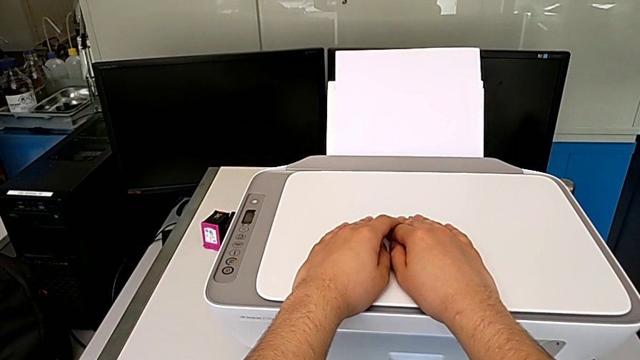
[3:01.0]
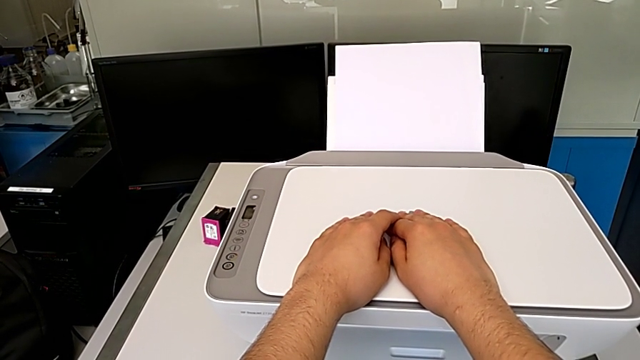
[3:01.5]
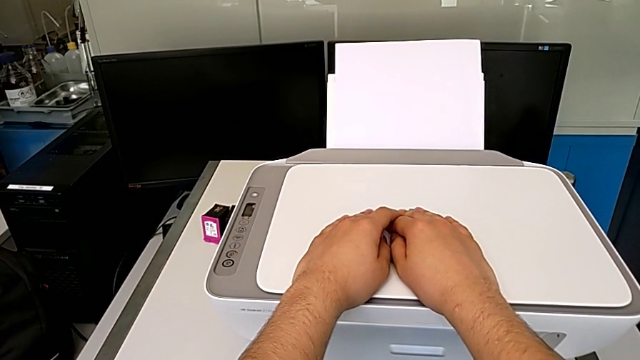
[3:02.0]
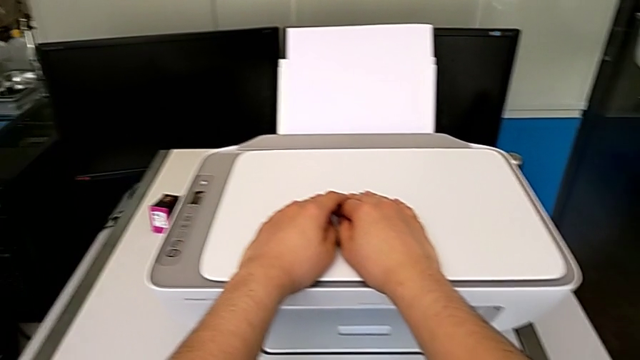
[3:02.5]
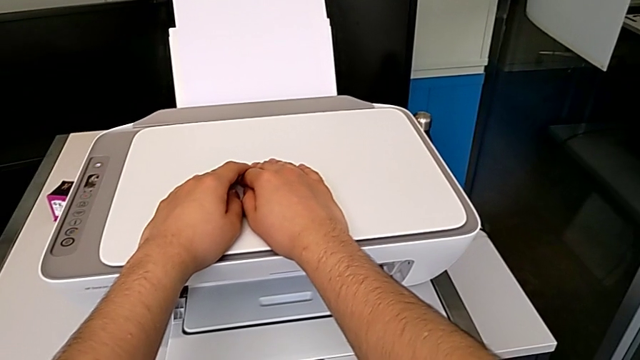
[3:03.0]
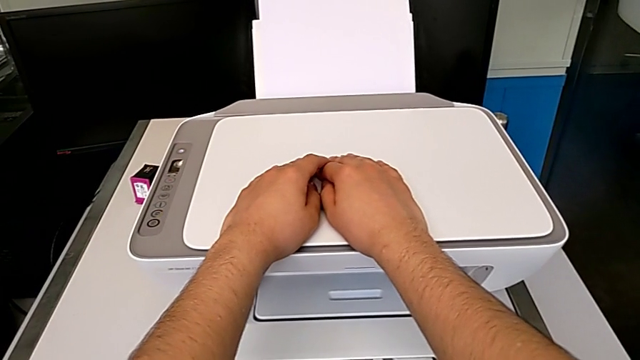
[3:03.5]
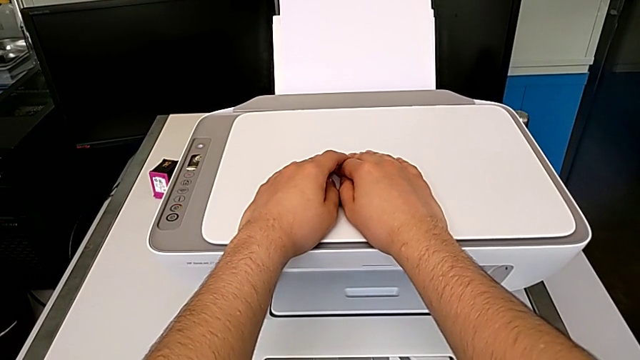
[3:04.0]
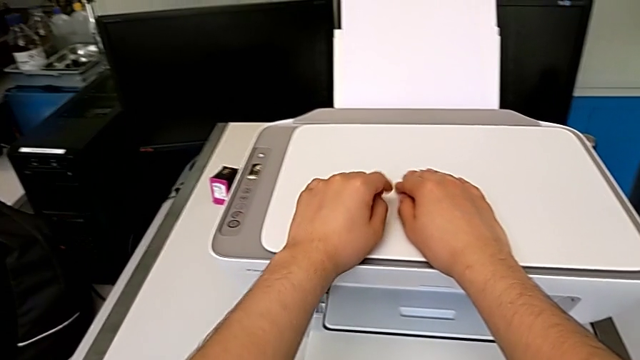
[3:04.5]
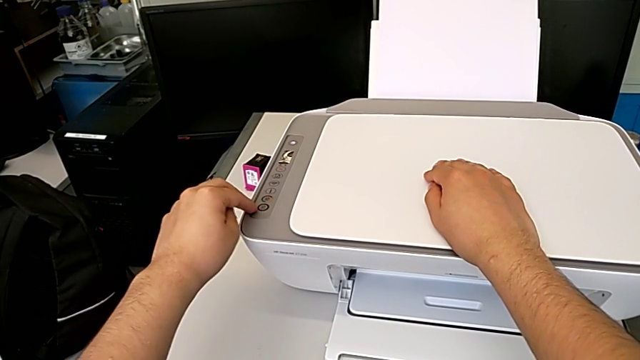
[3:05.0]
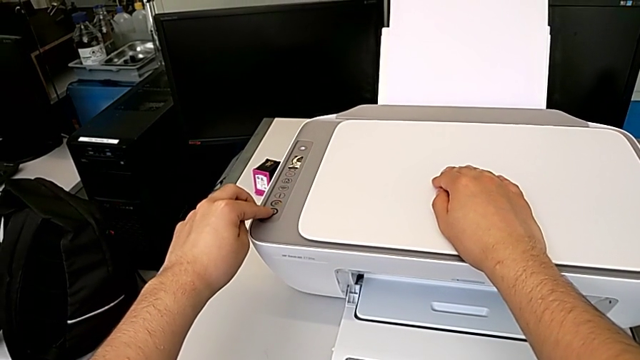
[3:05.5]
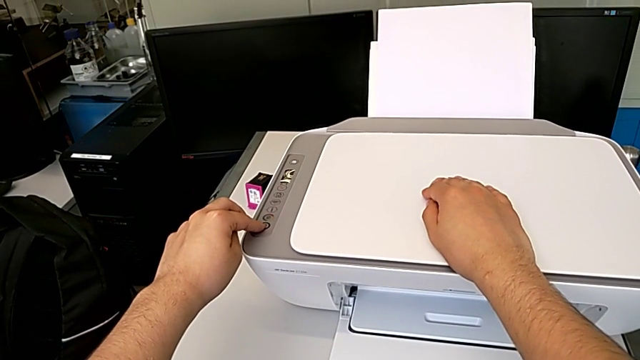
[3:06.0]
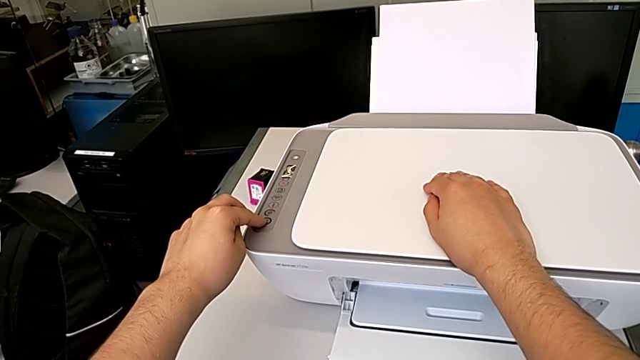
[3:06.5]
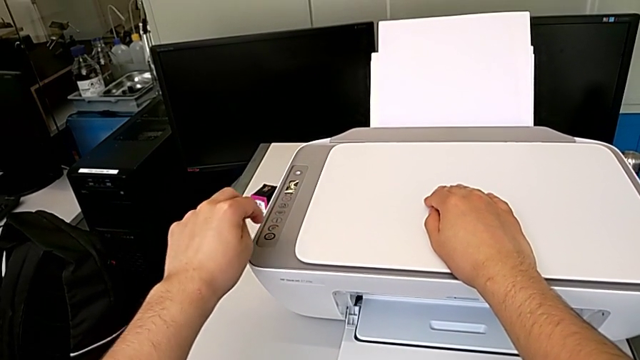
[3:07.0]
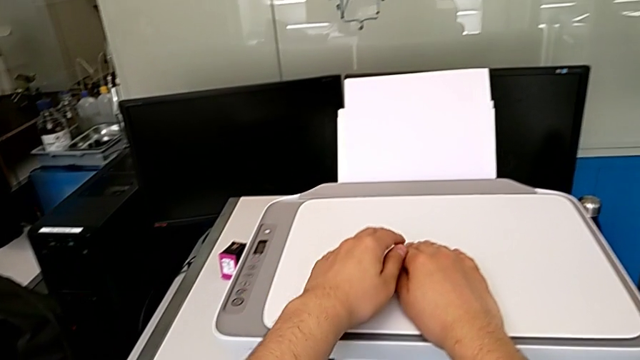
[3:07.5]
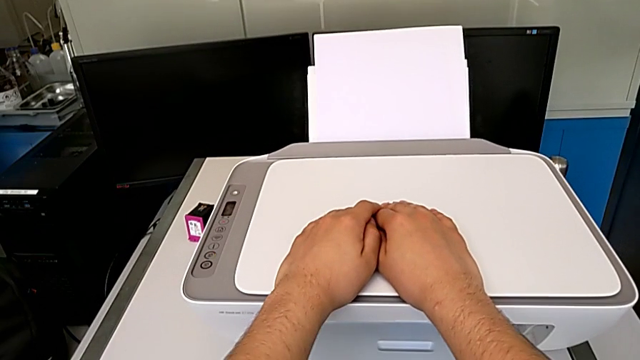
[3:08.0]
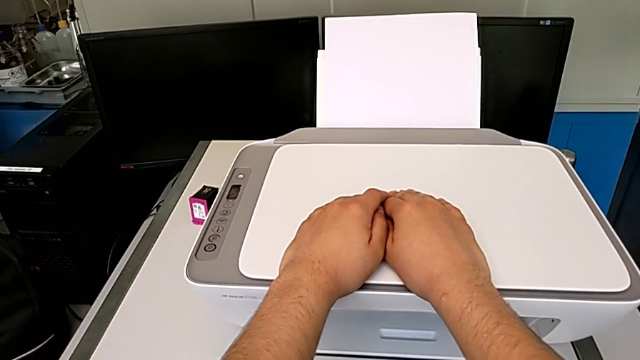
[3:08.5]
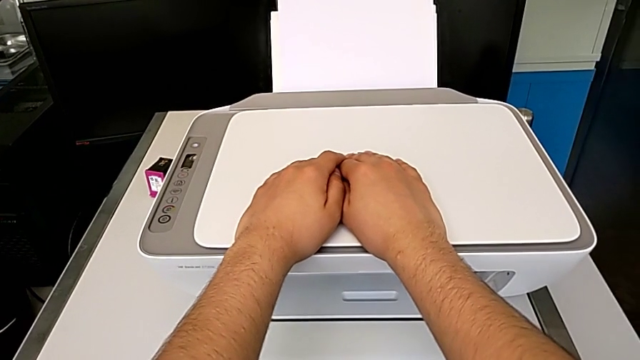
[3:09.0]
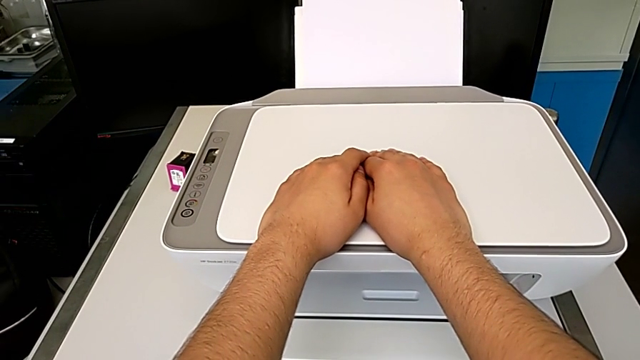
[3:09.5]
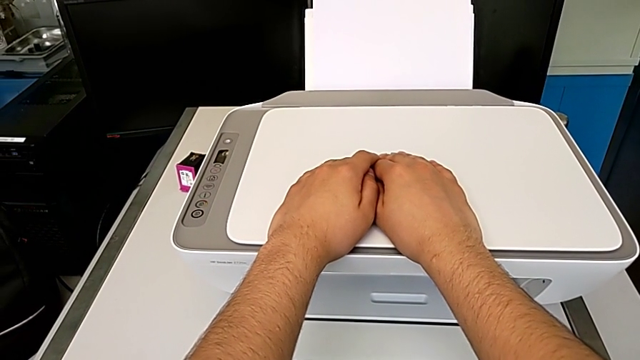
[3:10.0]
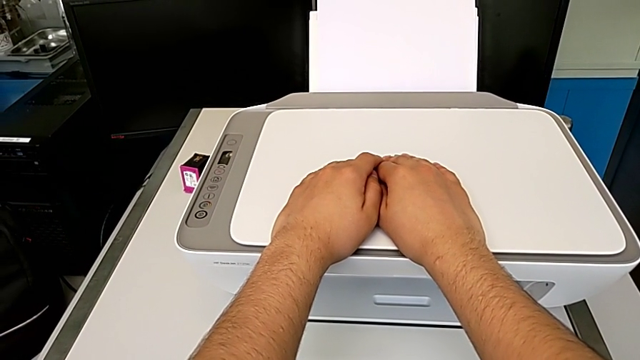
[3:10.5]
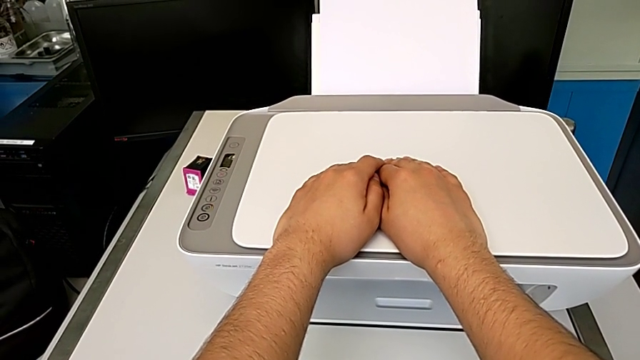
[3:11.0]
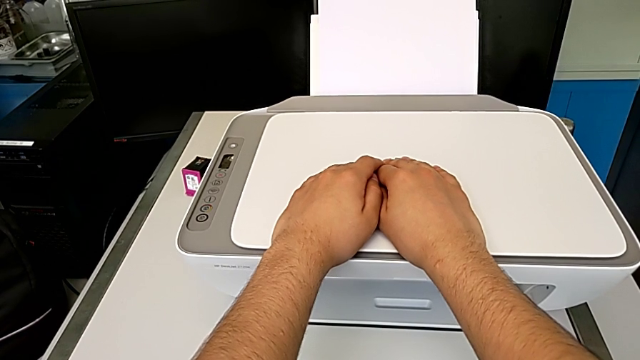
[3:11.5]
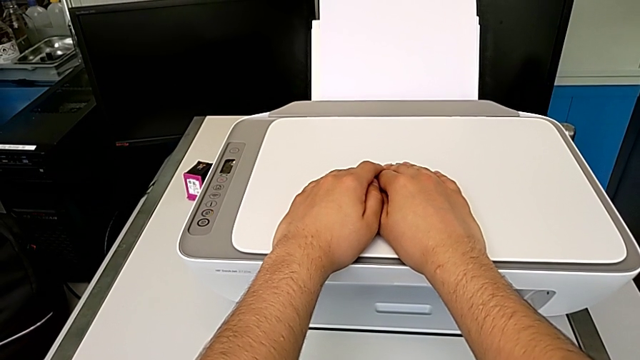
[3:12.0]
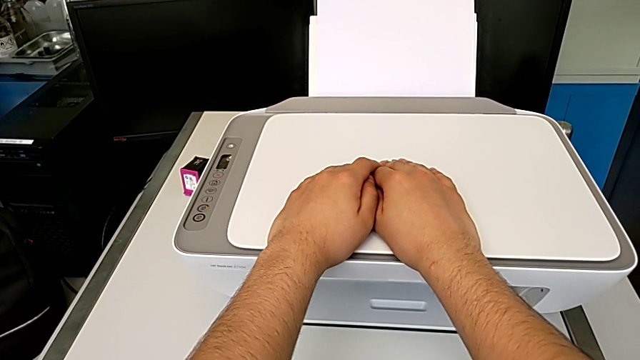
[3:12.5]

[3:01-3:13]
The camera wearer is taking a copy of something. They press the copy button.

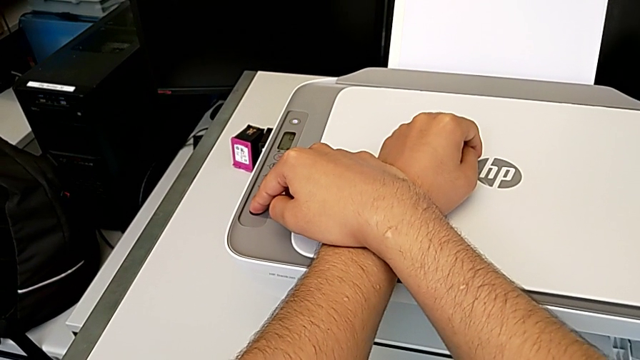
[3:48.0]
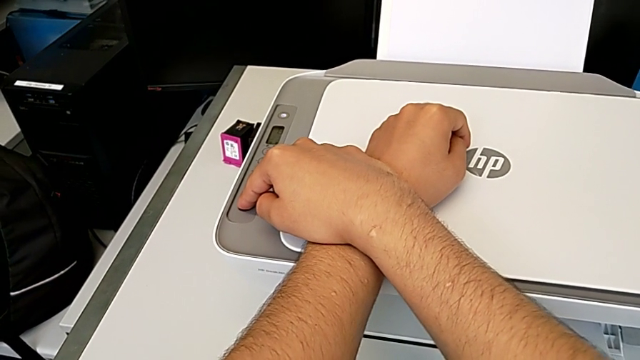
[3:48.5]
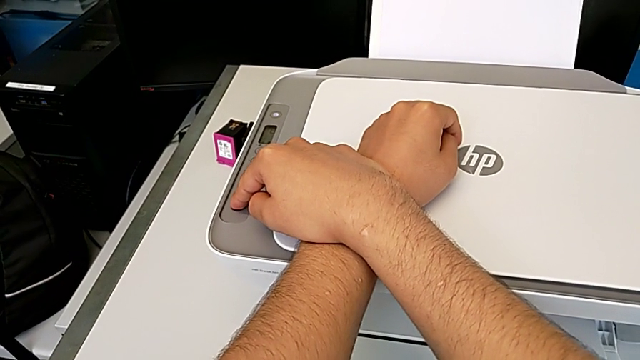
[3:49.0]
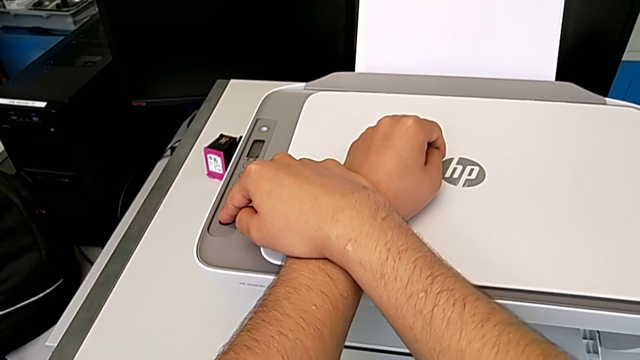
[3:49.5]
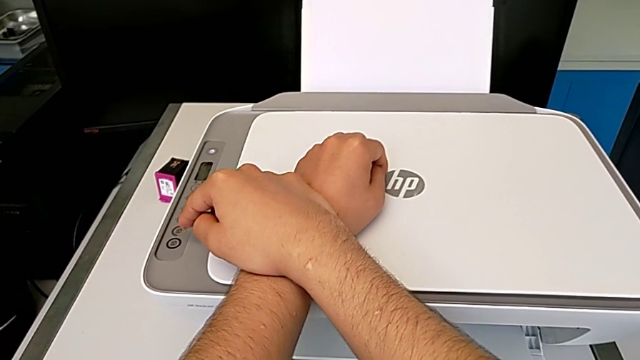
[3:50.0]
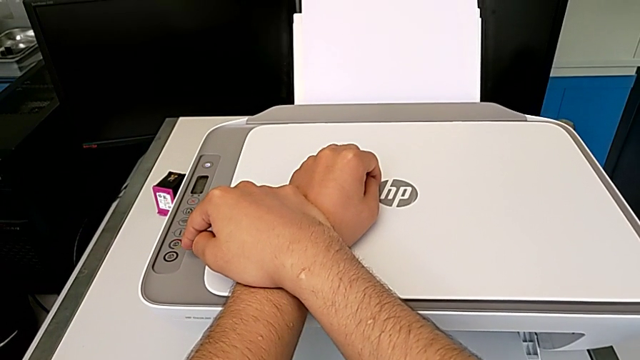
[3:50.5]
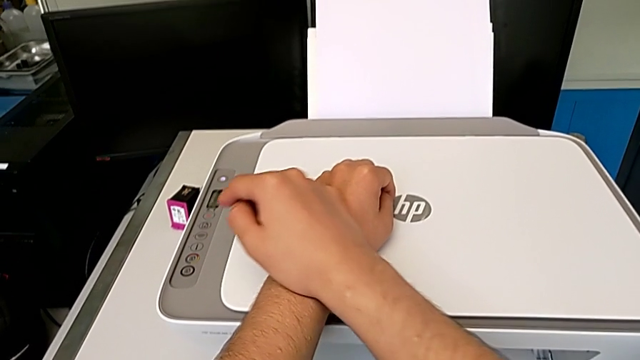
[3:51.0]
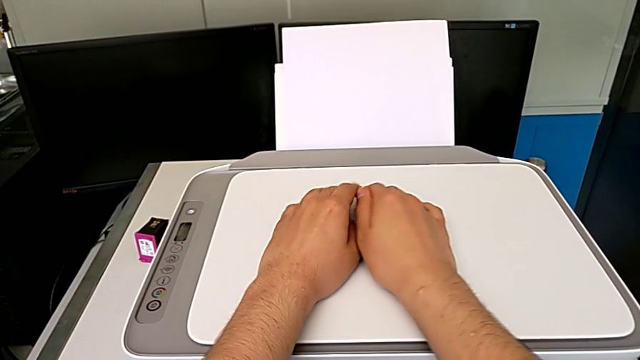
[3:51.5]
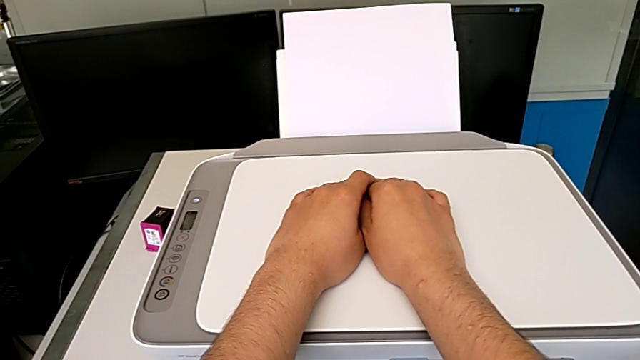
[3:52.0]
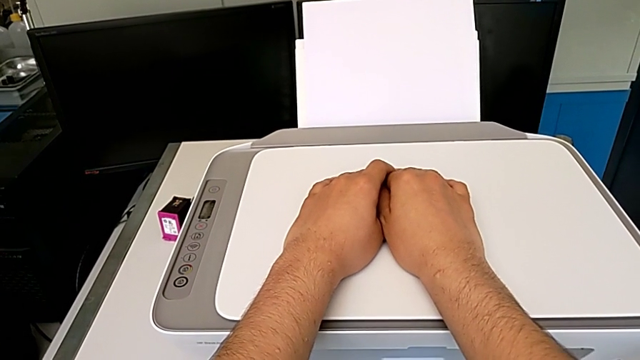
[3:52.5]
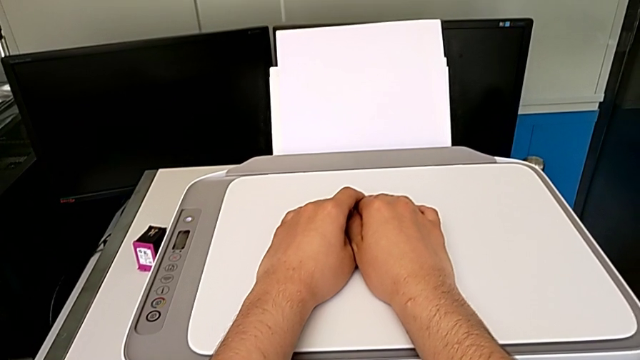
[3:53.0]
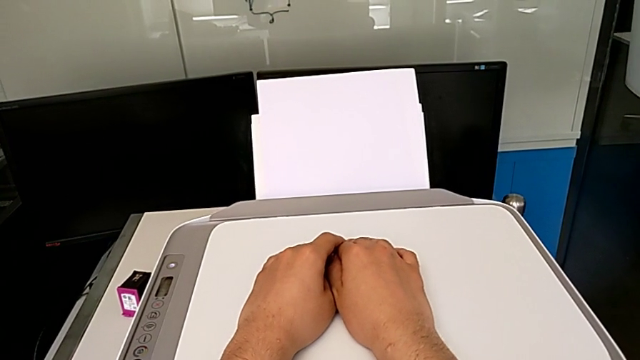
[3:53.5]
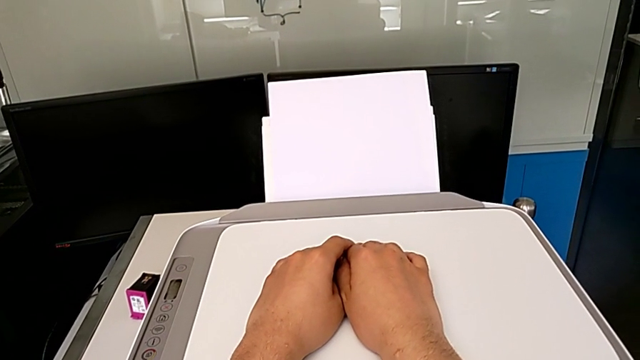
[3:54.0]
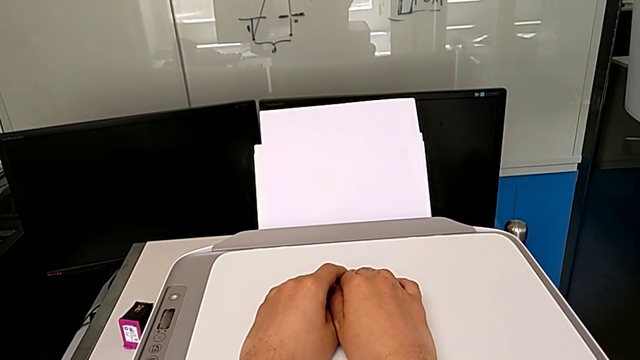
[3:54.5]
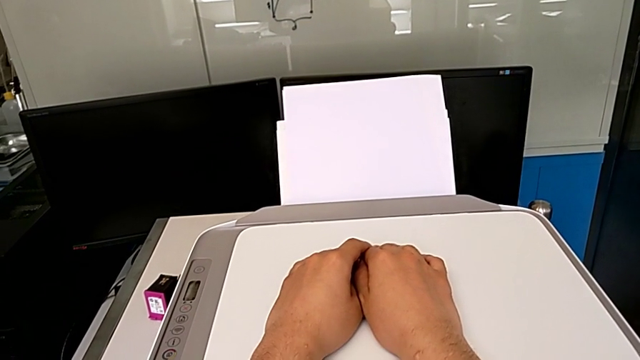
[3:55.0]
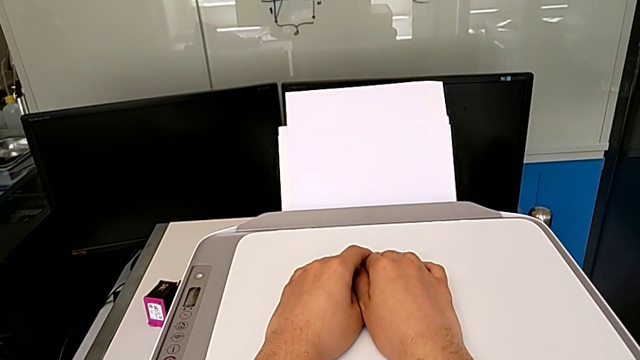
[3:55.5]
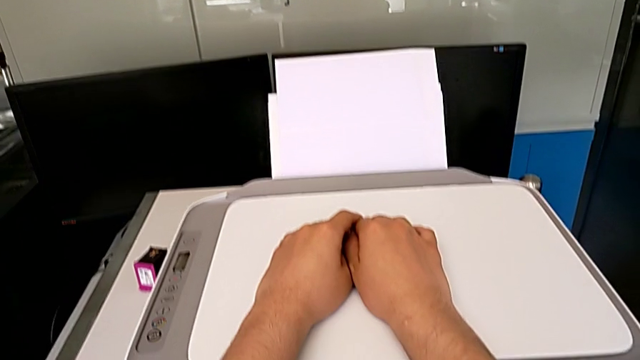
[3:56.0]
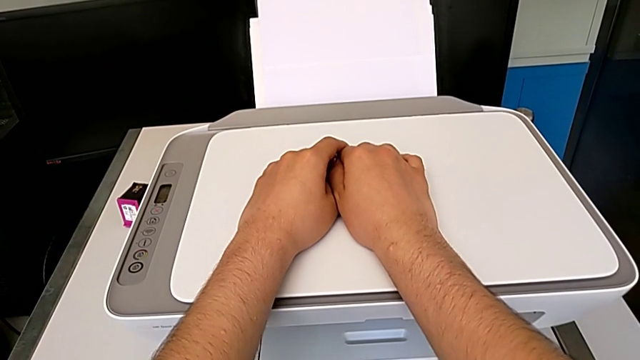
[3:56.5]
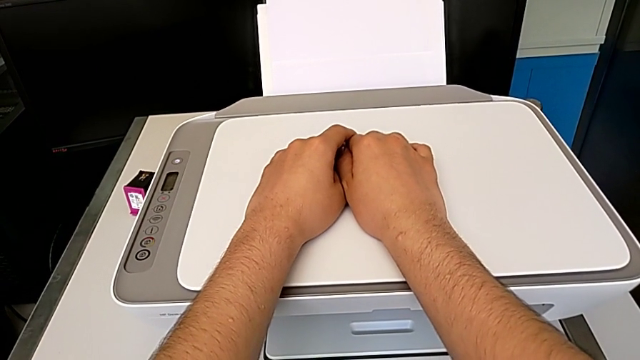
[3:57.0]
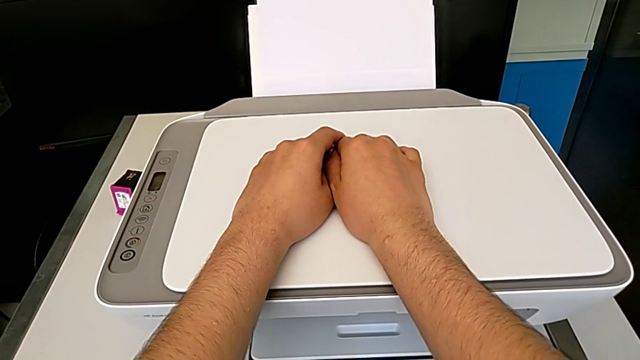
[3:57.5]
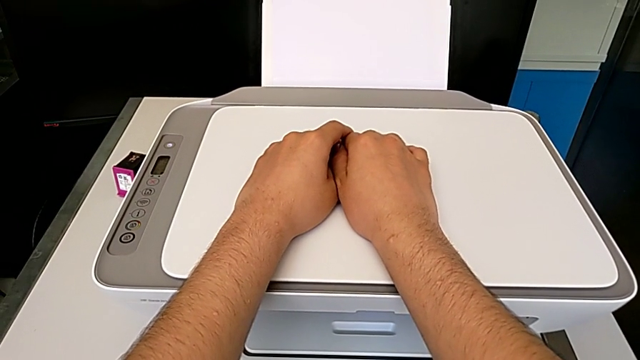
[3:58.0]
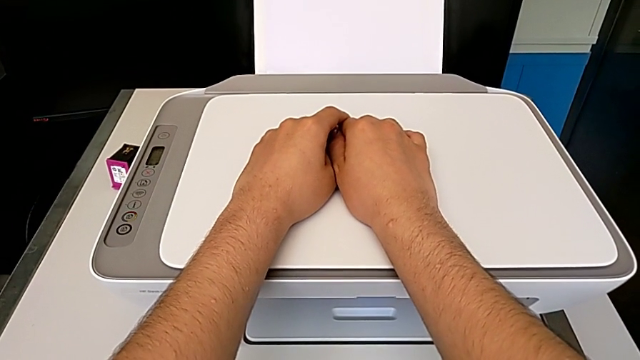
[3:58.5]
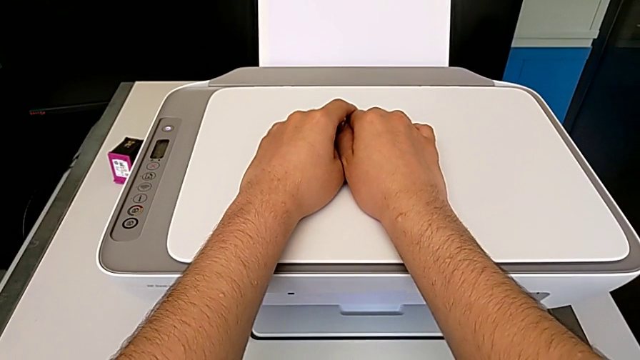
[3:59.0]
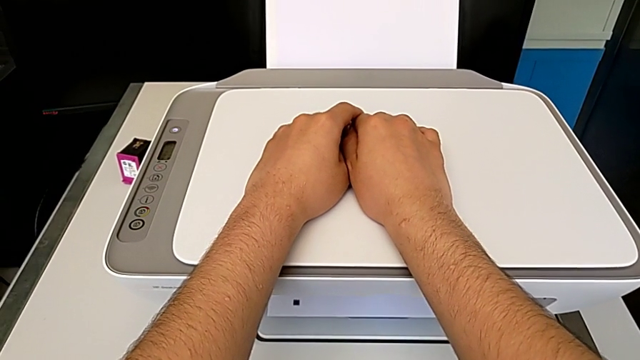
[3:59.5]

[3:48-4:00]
The camera wearer is taking a copy of something. They press the copy button.
